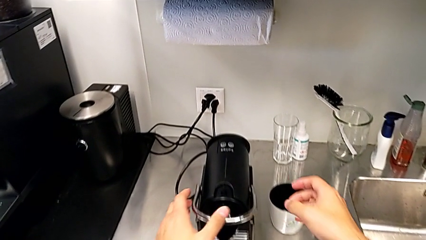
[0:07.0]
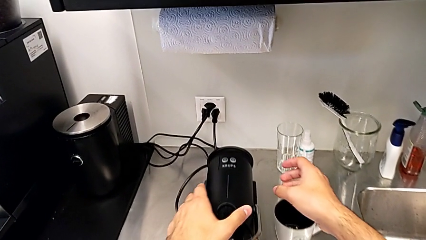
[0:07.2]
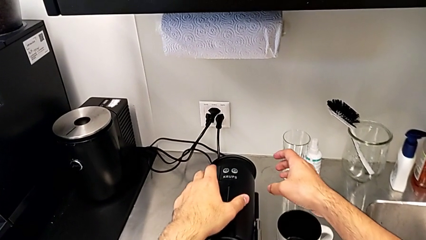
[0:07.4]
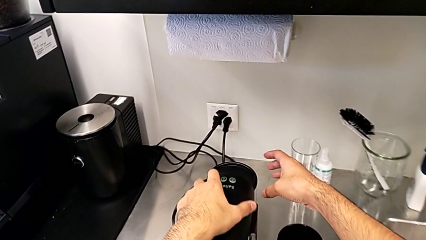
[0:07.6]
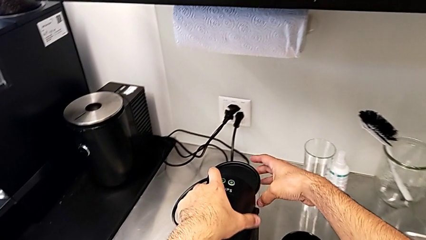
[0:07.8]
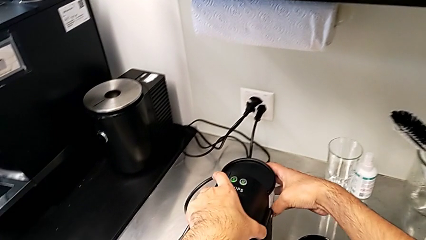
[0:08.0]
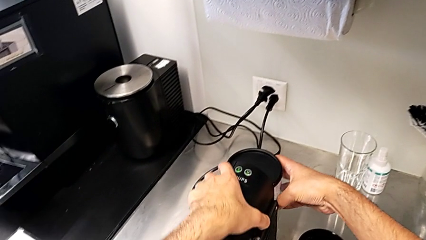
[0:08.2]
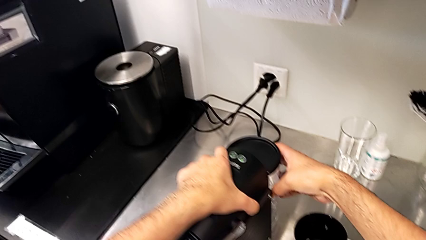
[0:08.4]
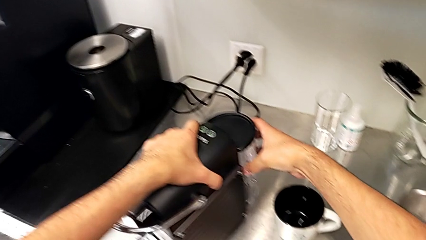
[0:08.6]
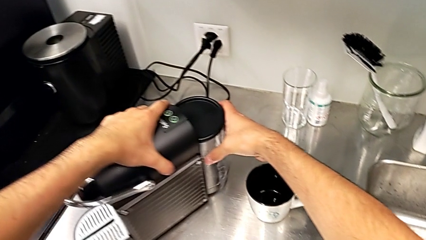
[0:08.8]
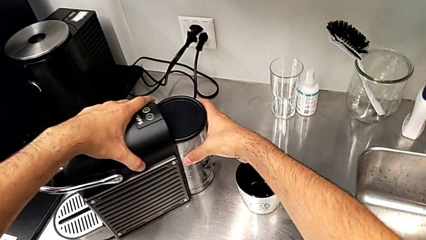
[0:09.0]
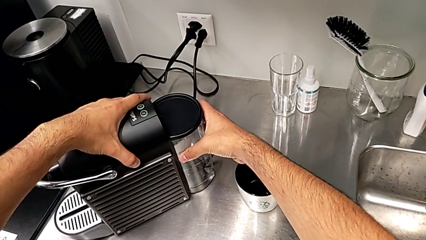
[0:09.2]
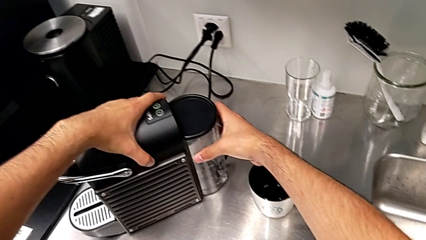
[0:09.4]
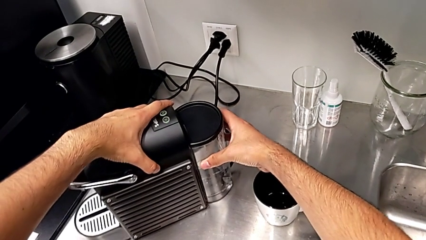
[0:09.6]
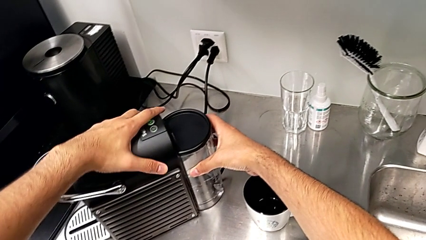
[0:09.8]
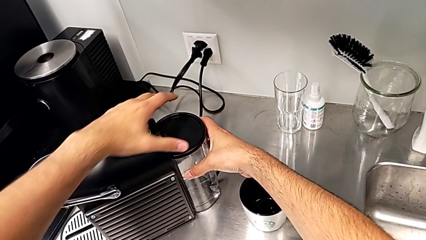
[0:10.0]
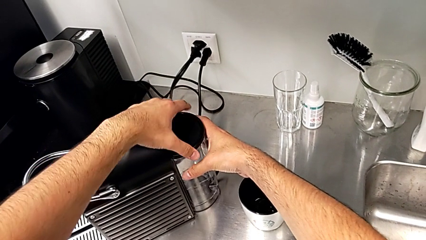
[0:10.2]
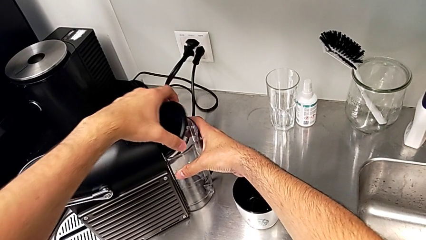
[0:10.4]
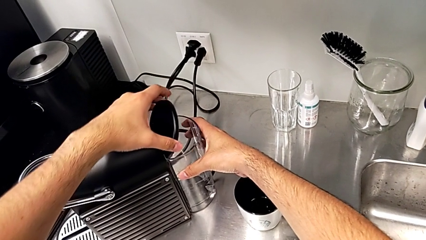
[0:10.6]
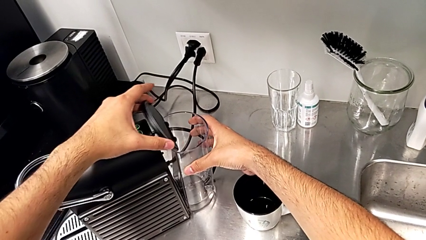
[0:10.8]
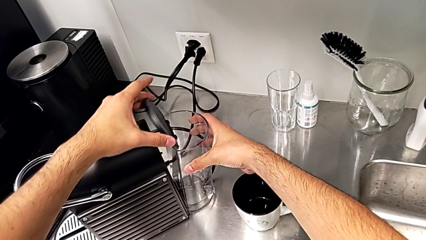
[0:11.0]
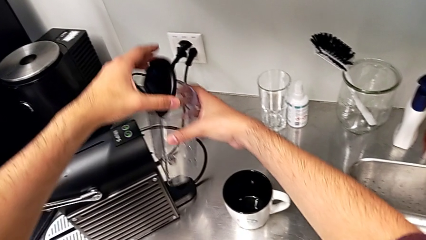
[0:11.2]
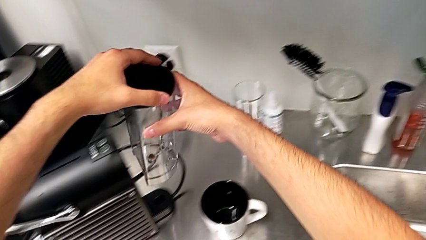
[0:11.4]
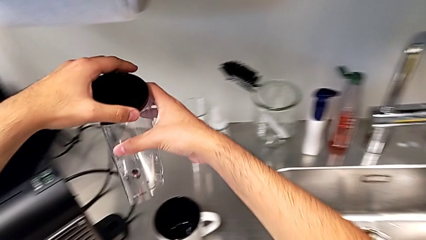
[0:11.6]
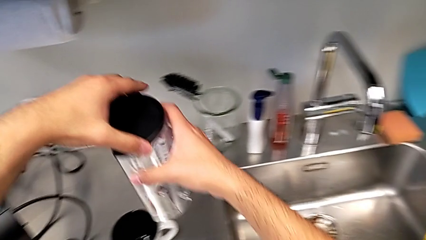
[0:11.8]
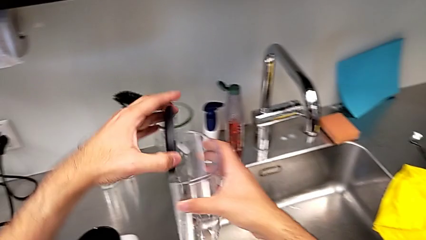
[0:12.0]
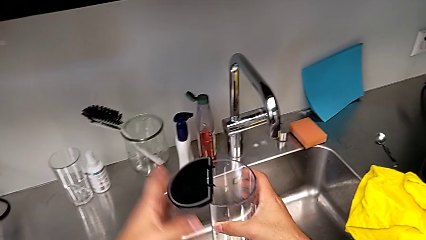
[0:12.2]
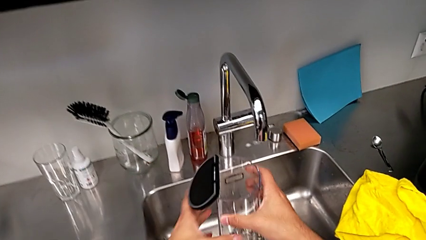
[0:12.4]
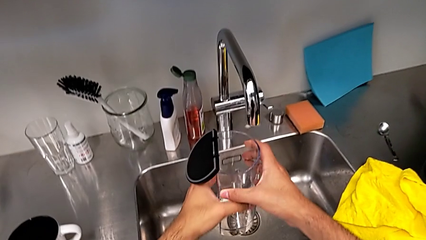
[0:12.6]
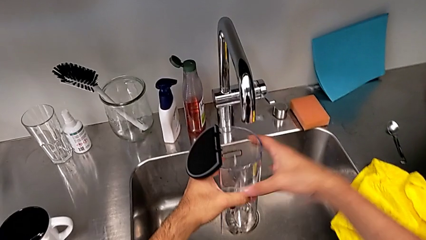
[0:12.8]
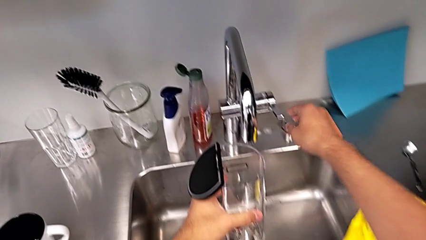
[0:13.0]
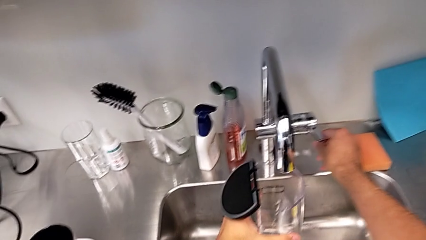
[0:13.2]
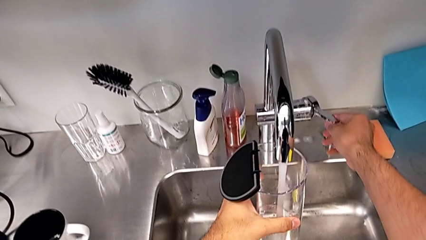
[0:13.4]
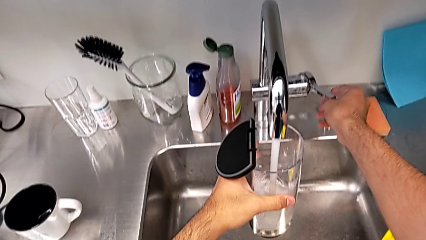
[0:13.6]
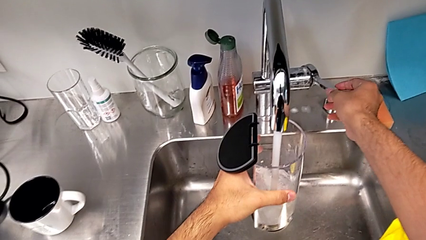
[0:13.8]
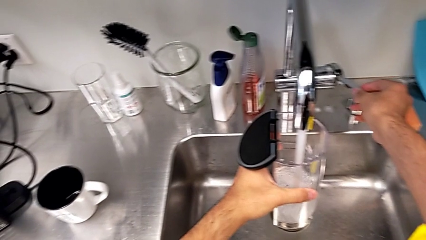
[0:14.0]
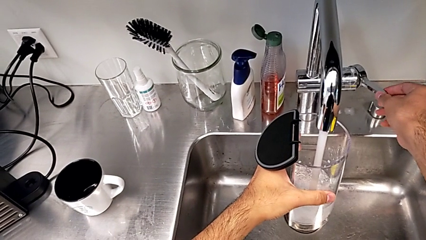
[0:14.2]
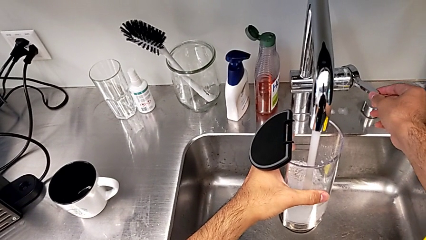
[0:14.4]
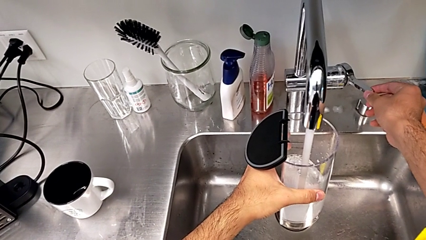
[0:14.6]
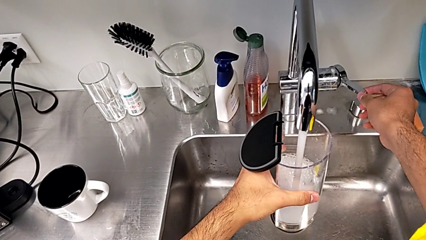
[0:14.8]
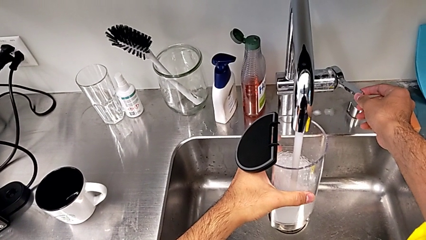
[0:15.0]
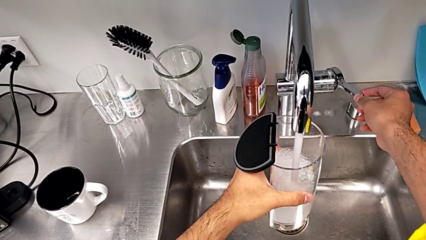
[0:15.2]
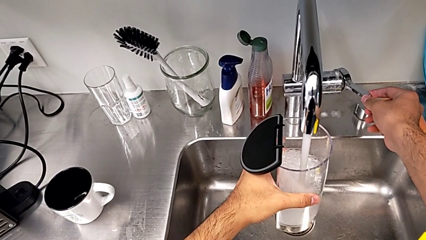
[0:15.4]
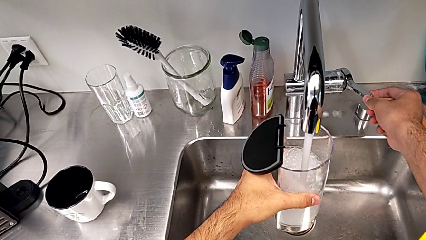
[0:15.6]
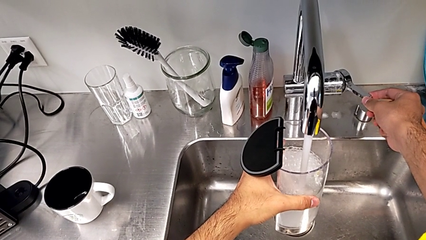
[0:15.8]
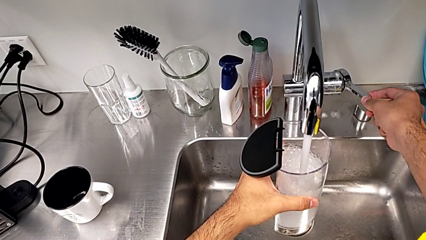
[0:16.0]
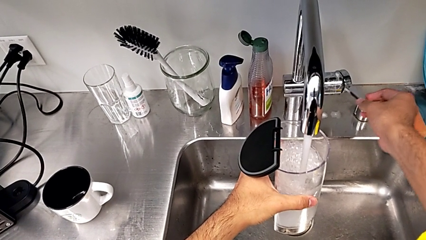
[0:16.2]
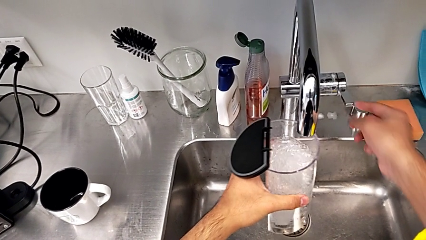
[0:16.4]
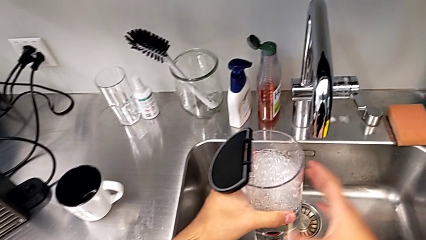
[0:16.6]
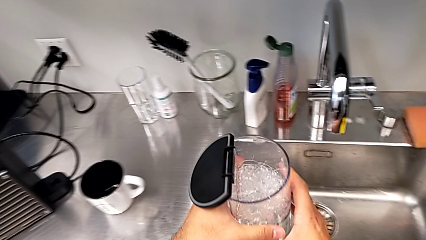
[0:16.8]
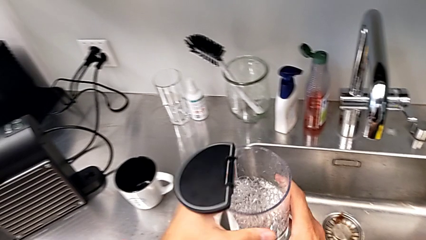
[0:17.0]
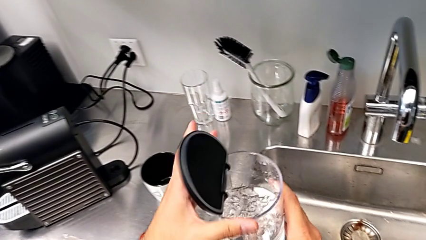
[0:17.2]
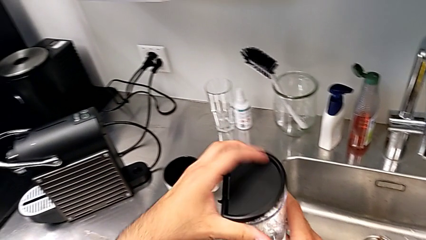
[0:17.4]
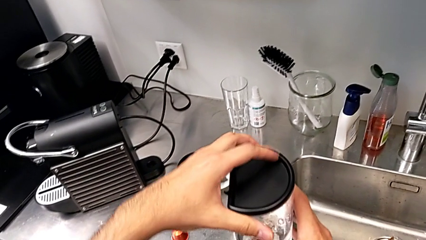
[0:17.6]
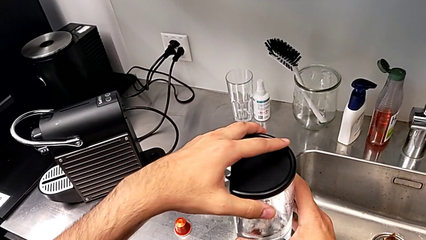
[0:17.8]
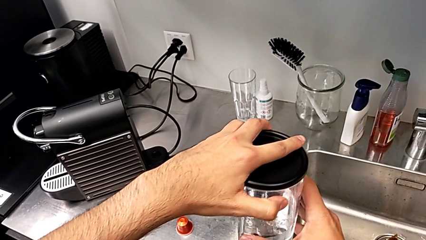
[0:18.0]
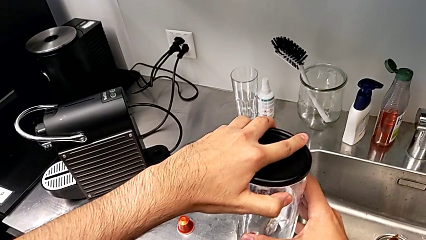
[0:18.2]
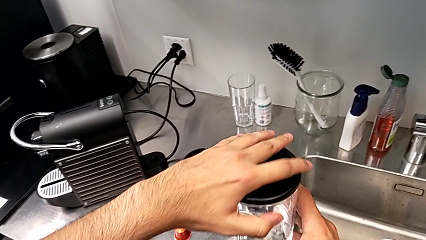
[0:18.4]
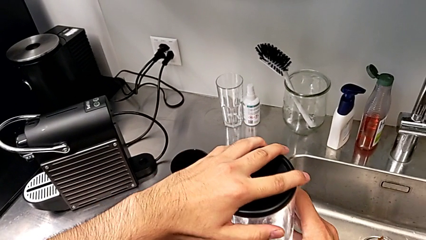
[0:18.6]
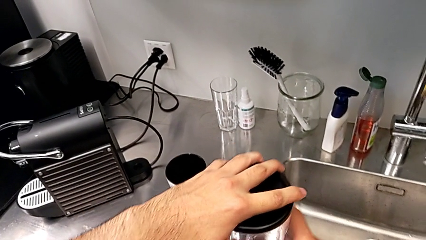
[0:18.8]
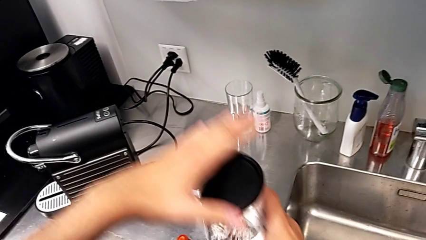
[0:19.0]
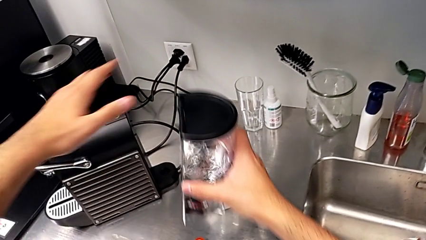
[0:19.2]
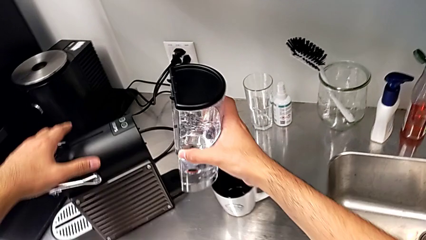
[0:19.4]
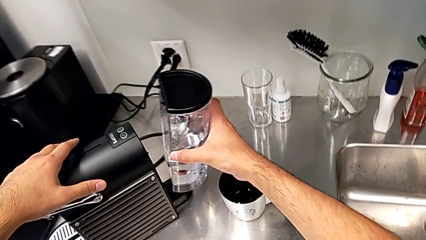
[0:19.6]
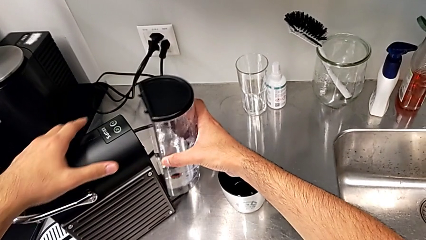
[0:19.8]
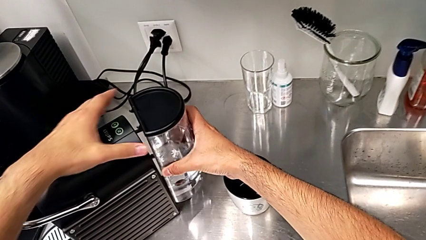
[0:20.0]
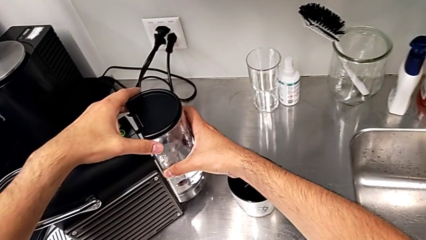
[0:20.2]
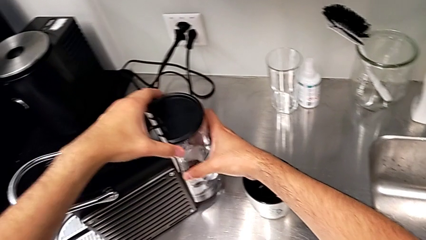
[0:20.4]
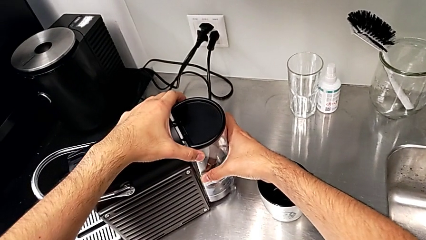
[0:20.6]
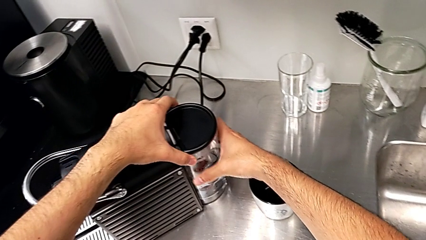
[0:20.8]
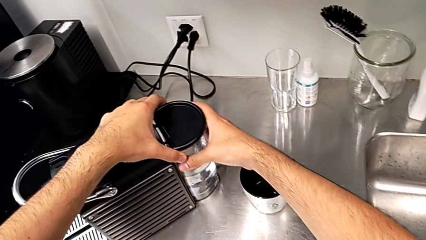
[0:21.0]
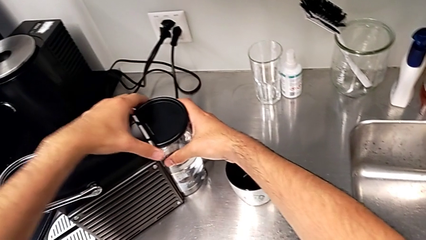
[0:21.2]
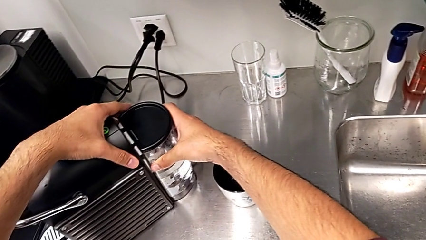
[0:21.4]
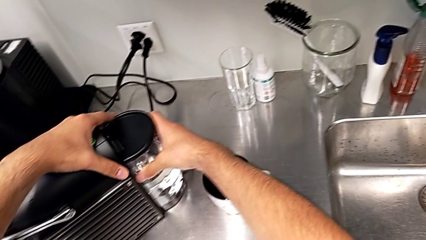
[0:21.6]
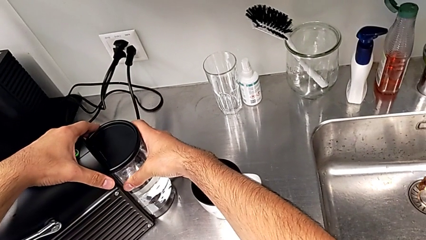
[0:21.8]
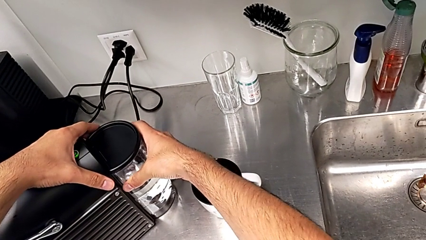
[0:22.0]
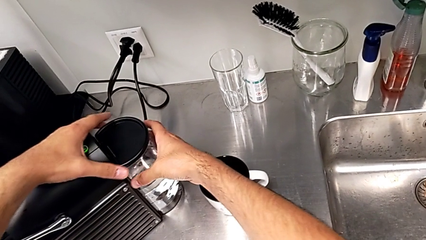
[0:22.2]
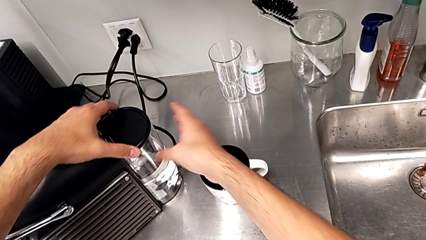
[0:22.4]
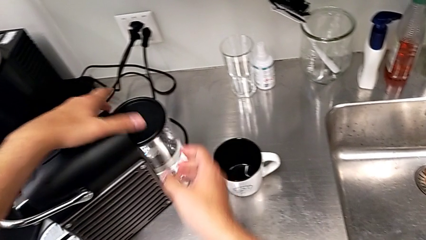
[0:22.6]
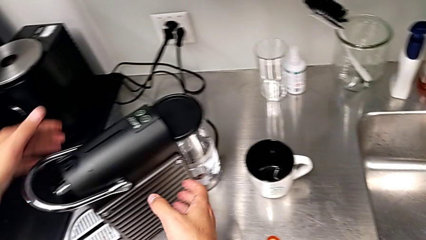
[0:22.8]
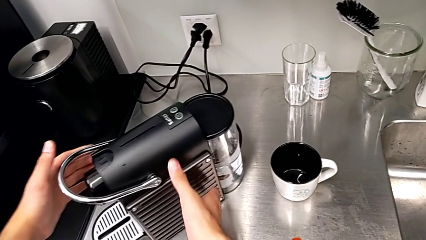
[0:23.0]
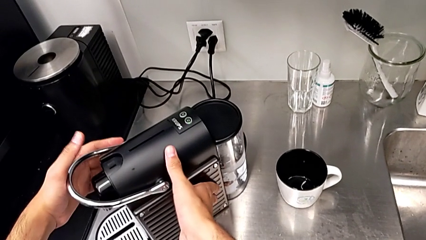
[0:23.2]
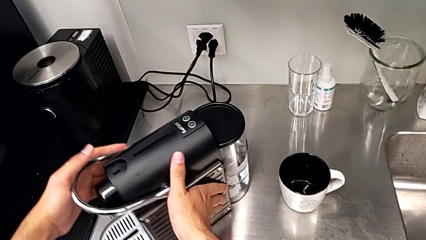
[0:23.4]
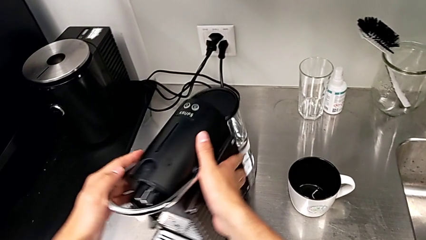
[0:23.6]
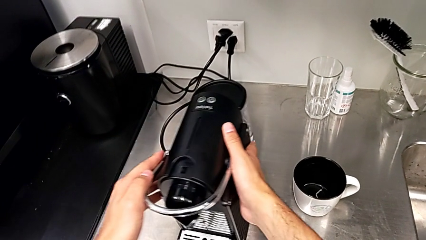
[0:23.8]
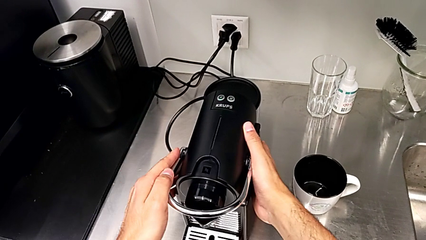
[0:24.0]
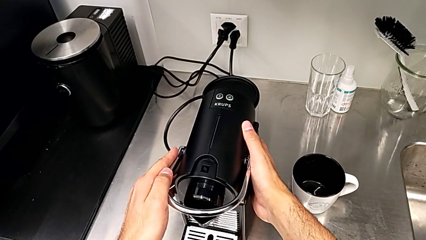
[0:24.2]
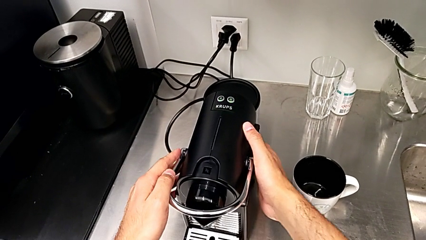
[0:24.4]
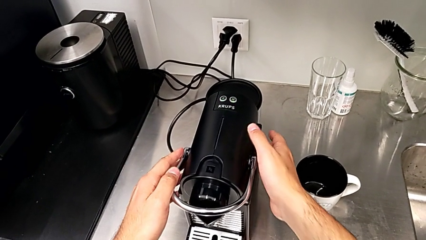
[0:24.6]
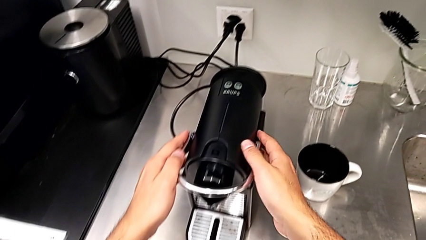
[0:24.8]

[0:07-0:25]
The camera wearer pours water. They approach the espresso machine with the right hand, grab the water container with the right hand, open the lid with the left hand, lift the water container twice with the right hand, load it with the left hand, close the lid with the left hand, assemble the water container with the right hand and rotate the espresso machine with the right hand.
